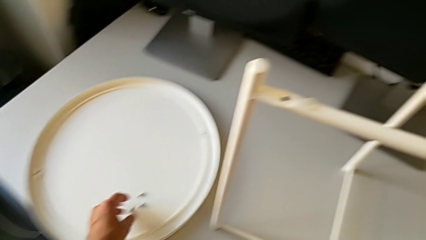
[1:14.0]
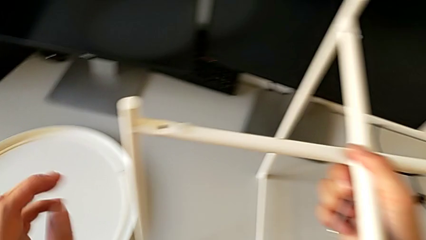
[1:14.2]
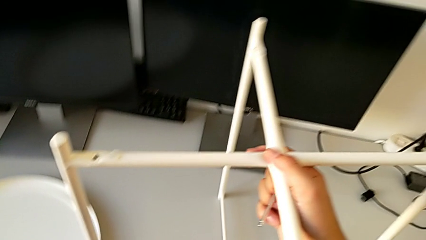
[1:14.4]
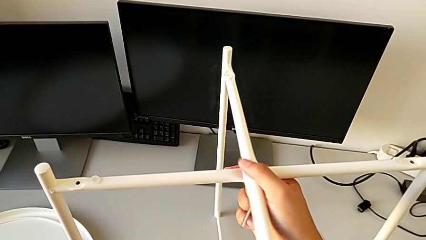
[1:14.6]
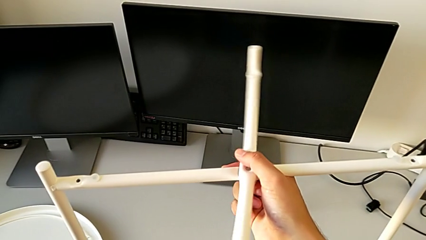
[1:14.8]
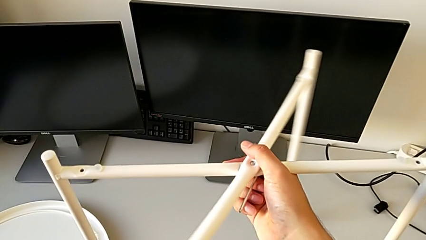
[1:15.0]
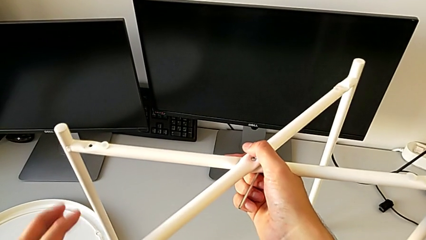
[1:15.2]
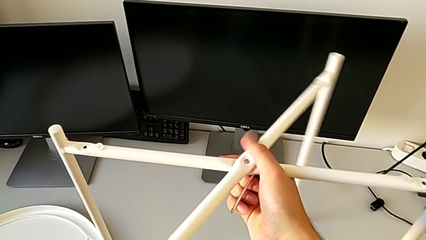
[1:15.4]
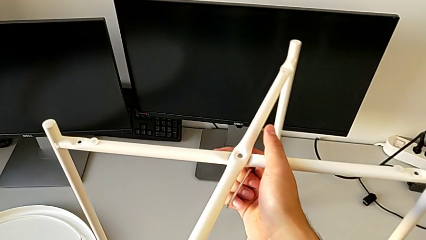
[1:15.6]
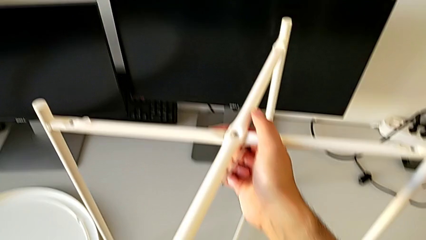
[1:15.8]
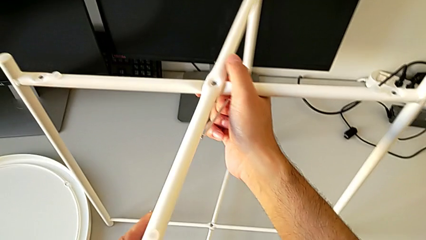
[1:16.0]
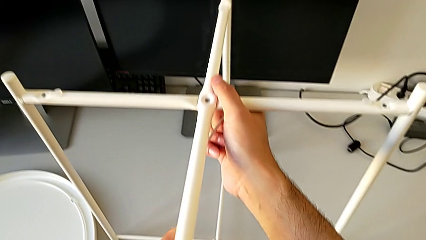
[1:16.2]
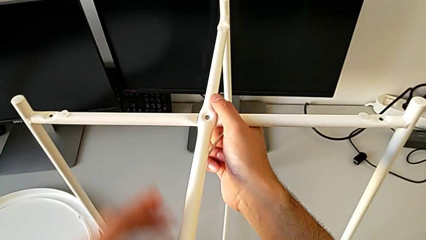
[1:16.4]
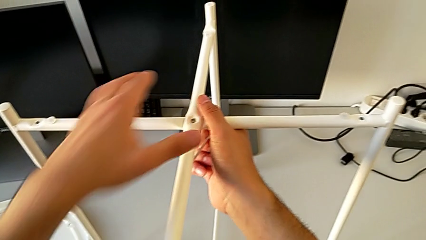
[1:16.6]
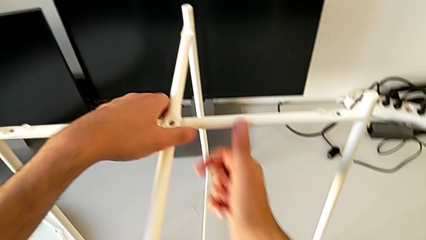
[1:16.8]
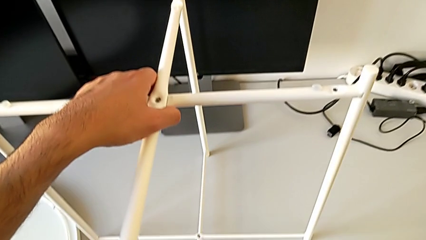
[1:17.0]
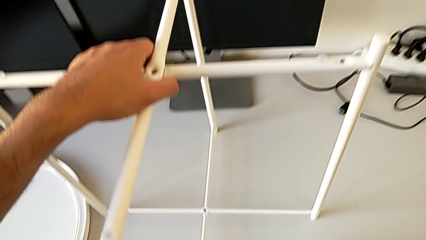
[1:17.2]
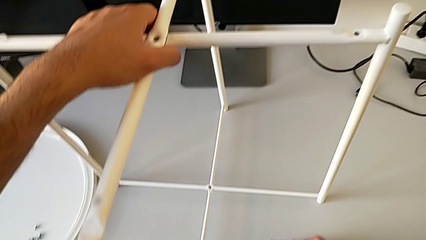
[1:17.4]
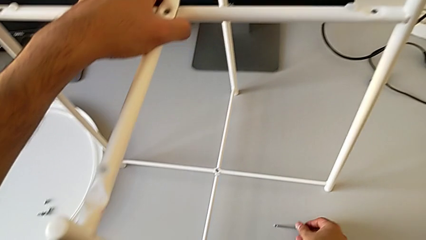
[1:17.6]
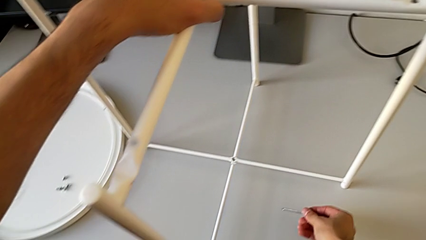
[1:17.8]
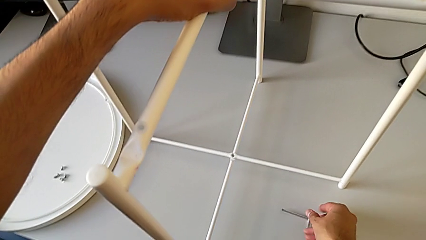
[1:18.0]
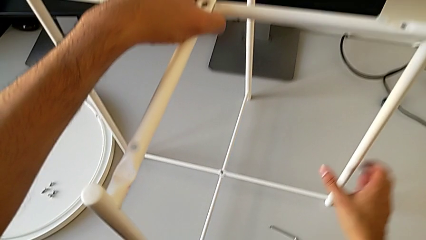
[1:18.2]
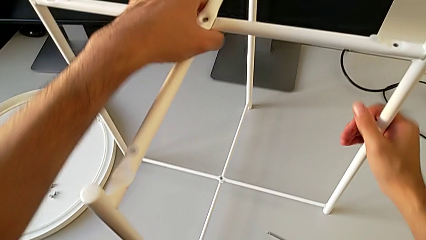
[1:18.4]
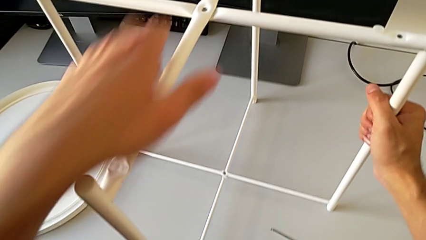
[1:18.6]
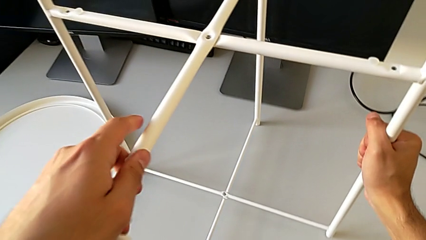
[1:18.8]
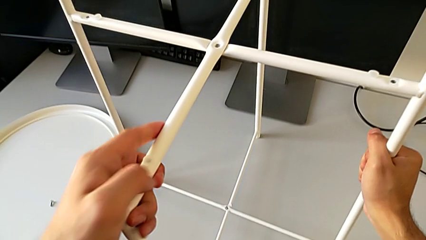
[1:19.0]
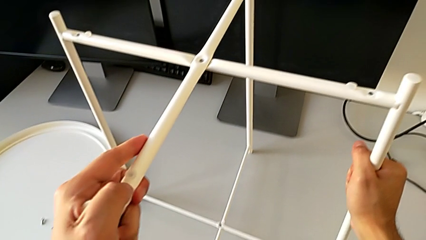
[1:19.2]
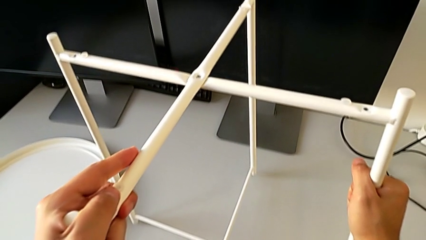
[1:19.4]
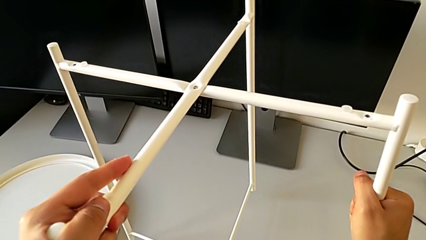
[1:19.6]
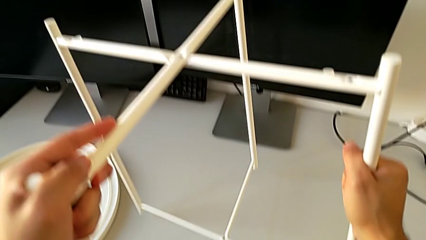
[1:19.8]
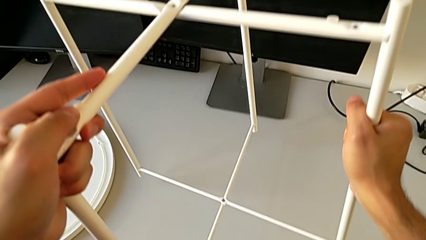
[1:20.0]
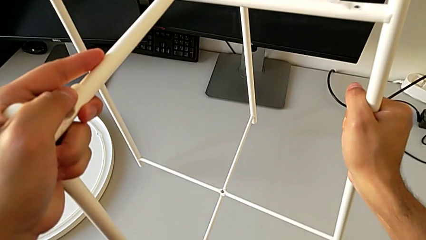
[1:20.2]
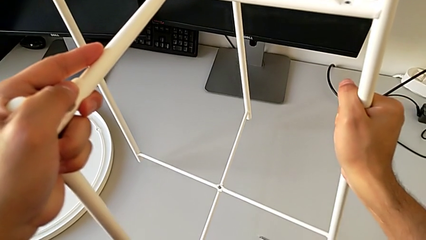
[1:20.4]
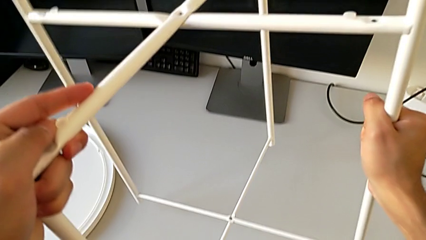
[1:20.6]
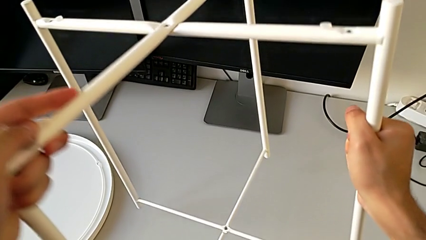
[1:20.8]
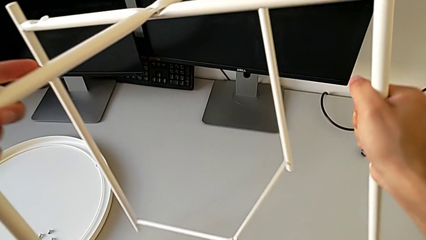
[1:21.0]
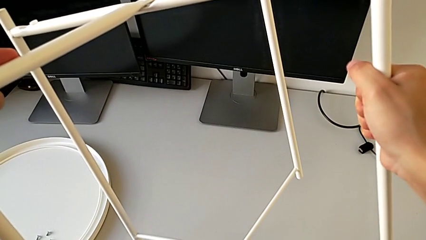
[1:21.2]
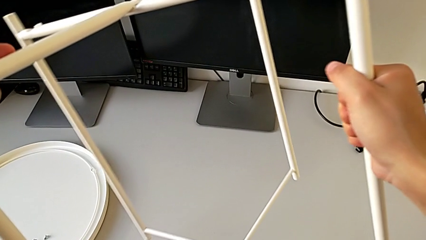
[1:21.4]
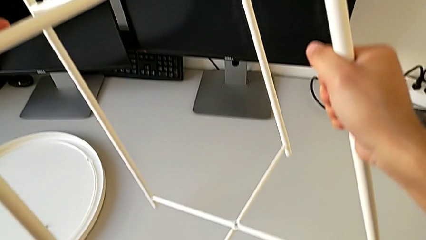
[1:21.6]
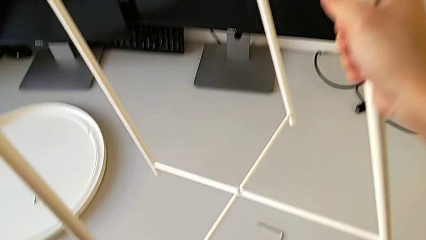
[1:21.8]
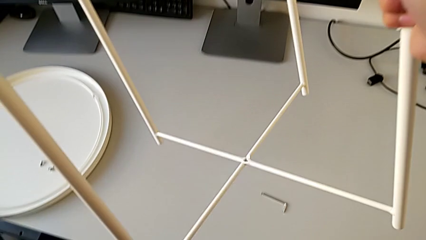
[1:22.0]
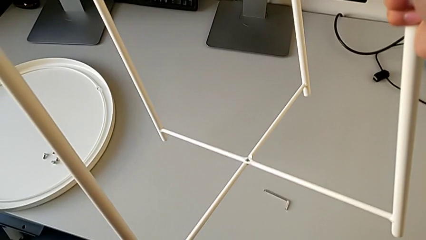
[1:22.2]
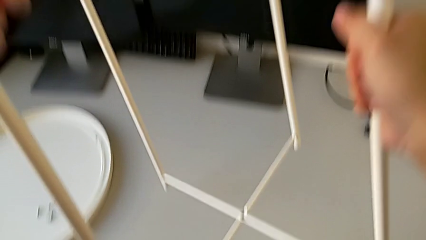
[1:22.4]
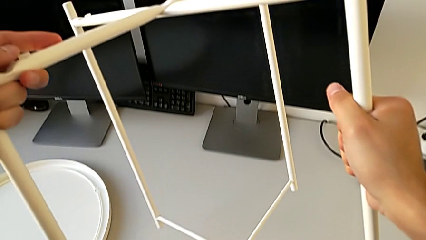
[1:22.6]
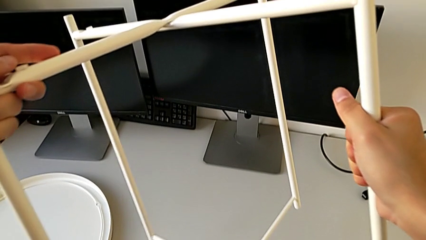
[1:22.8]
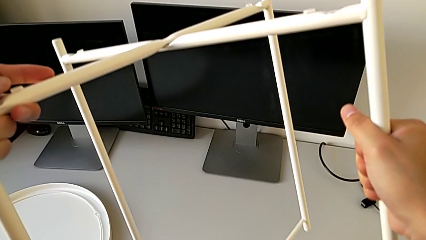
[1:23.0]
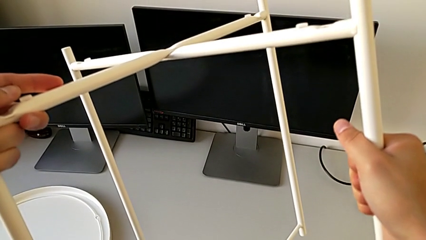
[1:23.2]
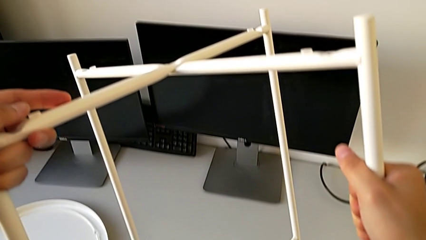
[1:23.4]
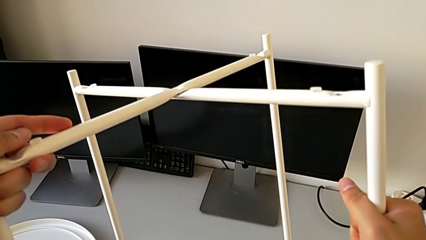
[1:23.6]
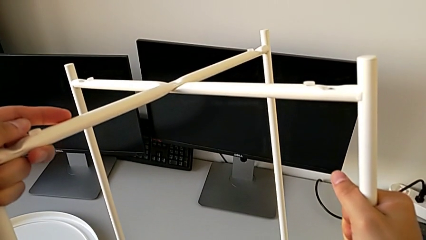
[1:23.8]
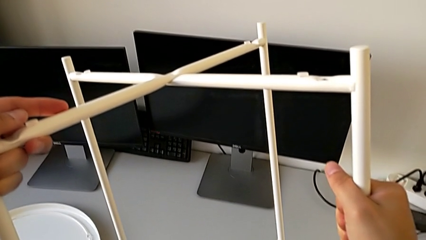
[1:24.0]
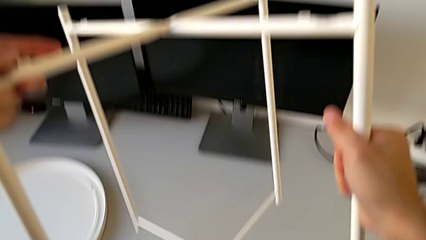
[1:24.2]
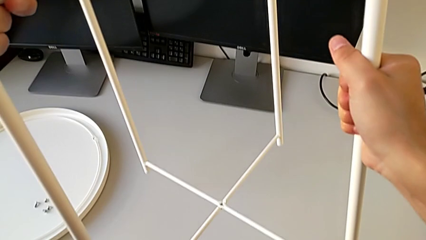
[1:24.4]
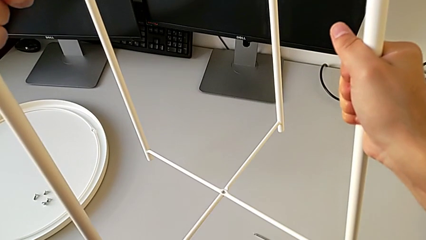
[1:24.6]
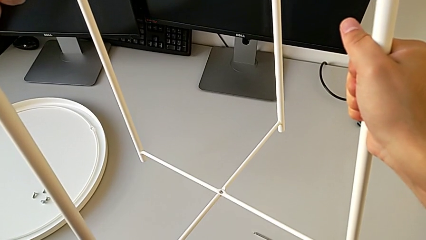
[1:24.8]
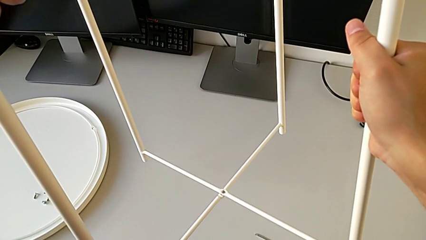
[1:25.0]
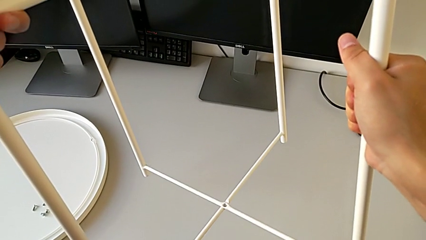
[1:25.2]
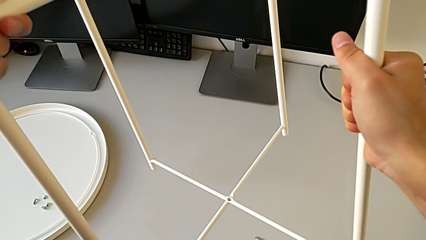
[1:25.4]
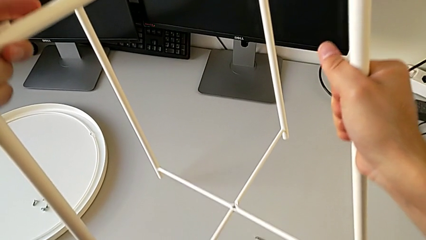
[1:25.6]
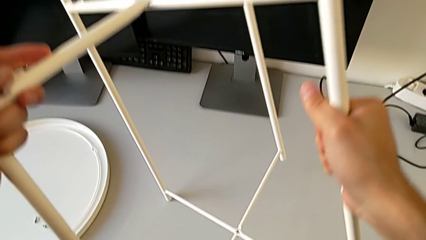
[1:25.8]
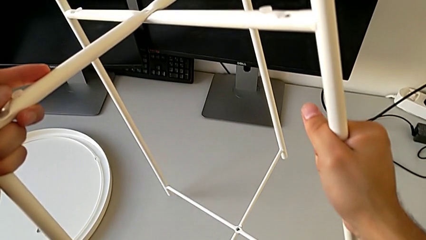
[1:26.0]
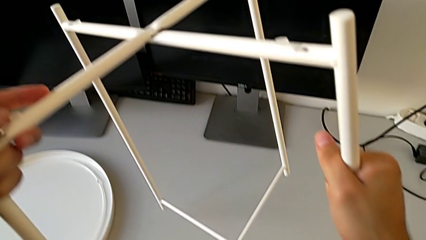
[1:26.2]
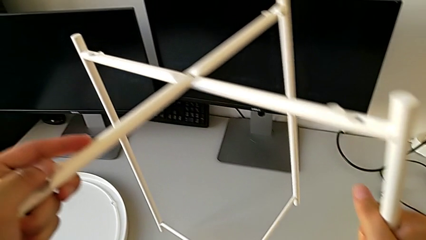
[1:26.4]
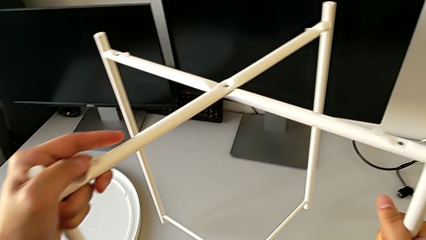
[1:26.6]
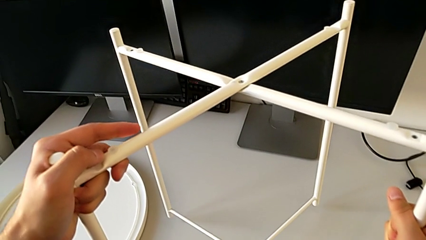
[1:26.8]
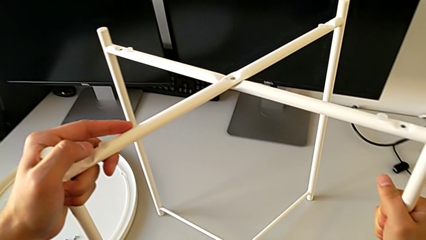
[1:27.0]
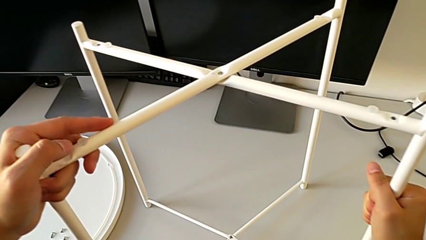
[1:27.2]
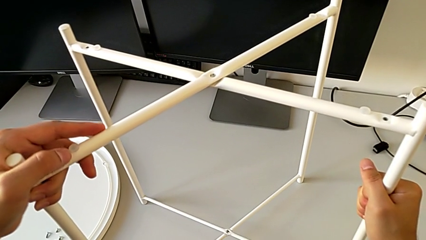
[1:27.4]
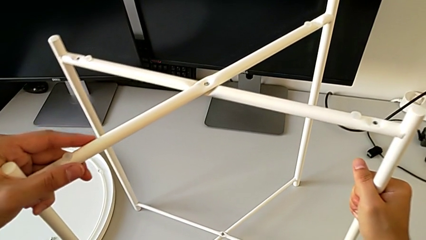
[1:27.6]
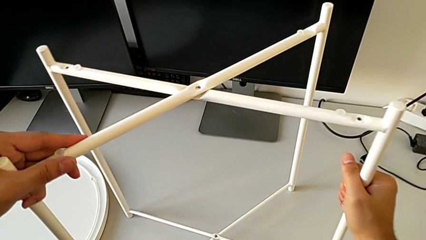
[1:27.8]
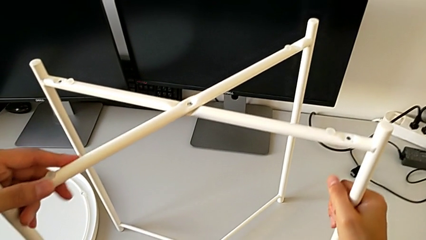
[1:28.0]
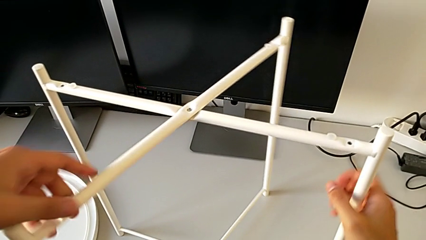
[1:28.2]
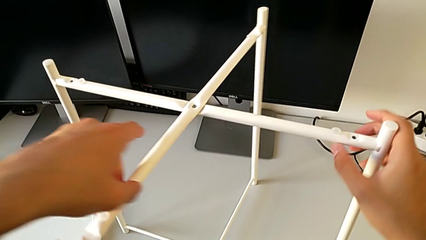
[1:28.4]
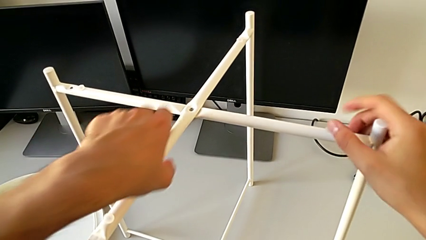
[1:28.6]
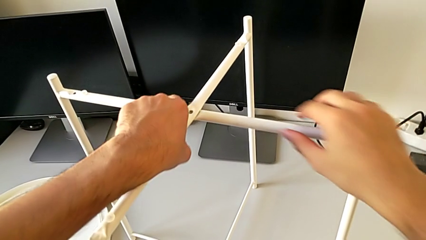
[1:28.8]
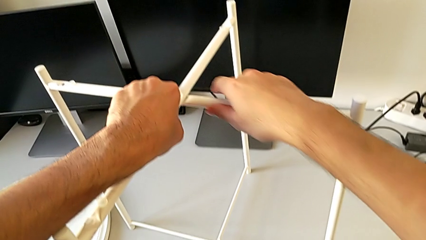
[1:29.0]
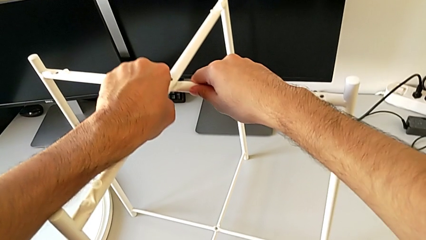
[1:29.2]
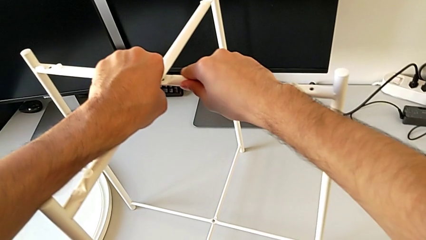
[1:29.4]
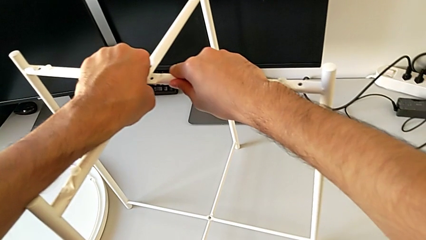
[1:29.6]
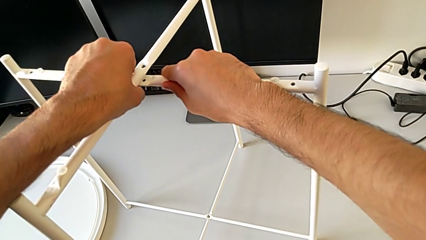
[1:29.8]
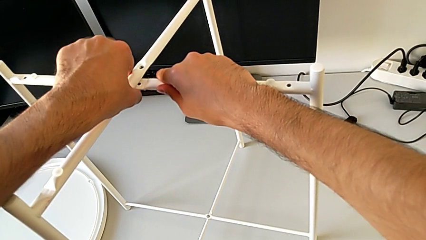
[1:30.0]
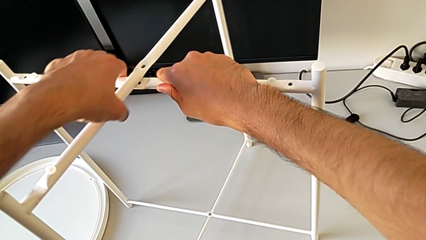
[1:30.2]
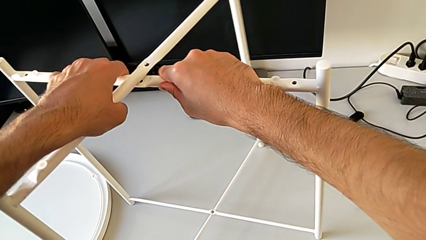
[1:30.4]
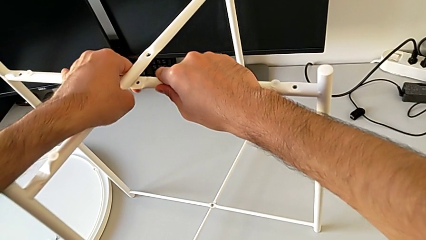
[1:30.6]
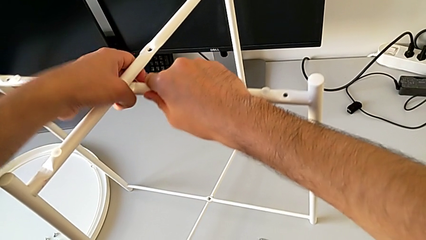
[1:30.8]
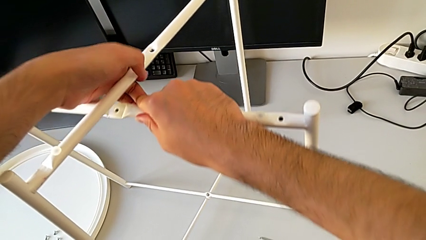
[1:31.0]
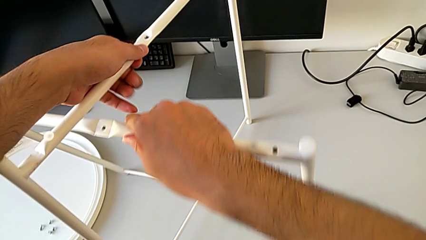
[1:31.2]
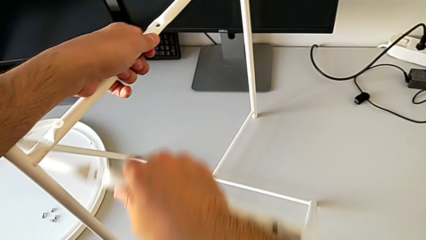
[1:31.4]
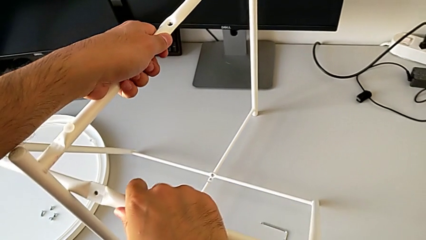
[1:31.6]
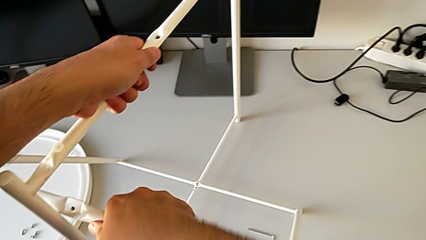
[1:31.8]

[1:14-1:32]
The camera wearer is disassembling the base of the table. They hold the leg, grab it, place the Allen wrench, lift the leg, slide it, place it and disassemble it.
